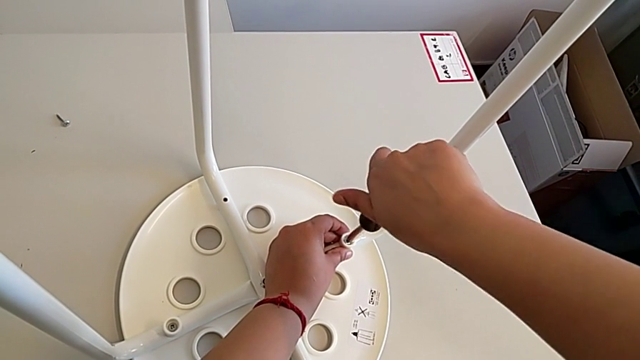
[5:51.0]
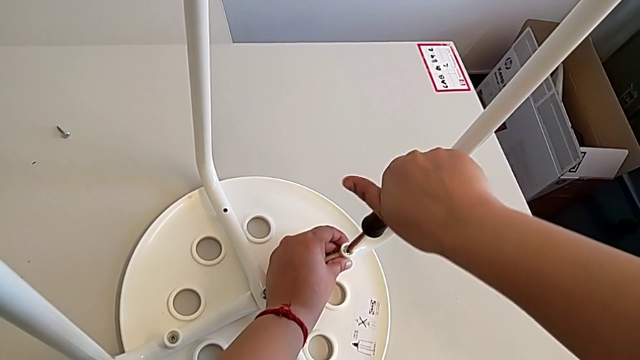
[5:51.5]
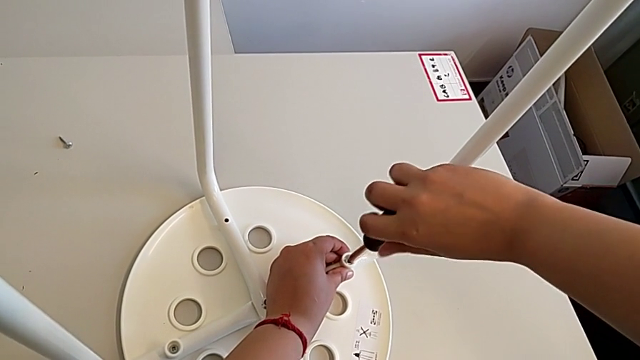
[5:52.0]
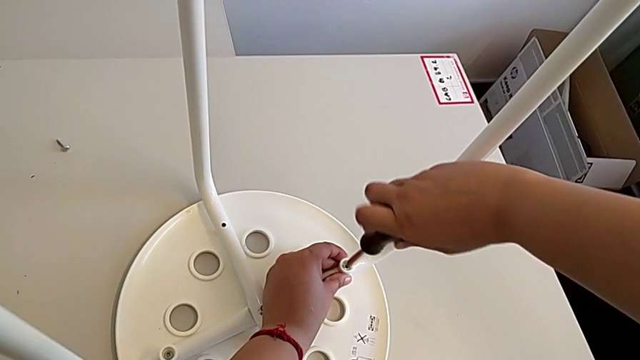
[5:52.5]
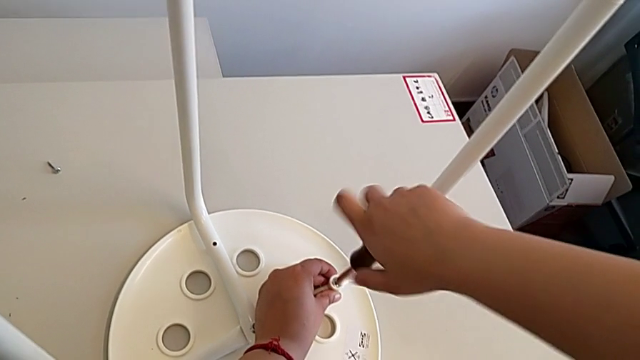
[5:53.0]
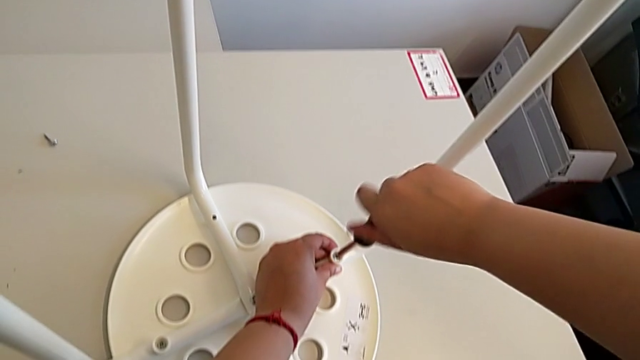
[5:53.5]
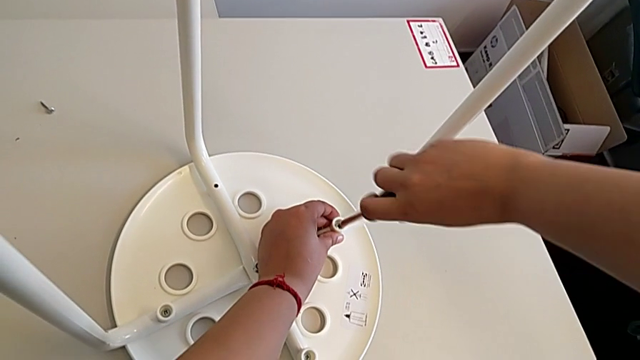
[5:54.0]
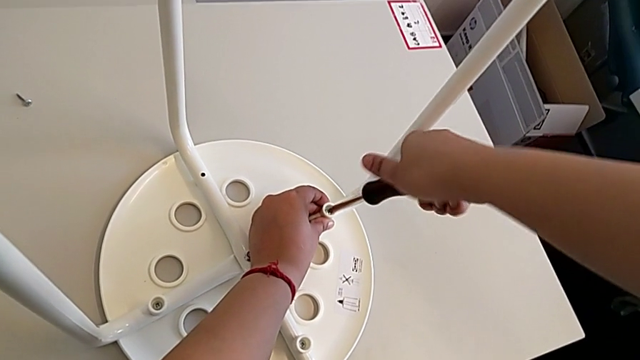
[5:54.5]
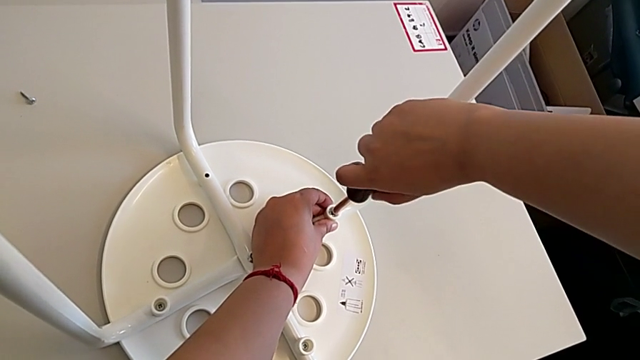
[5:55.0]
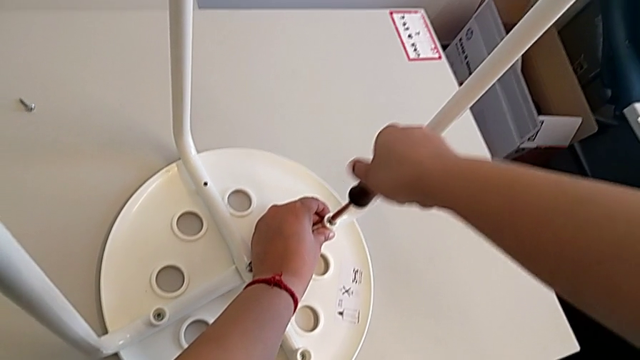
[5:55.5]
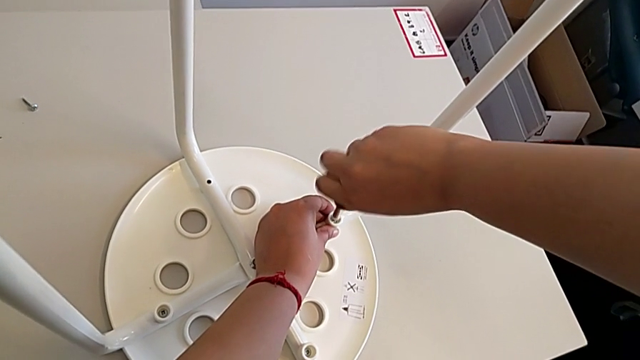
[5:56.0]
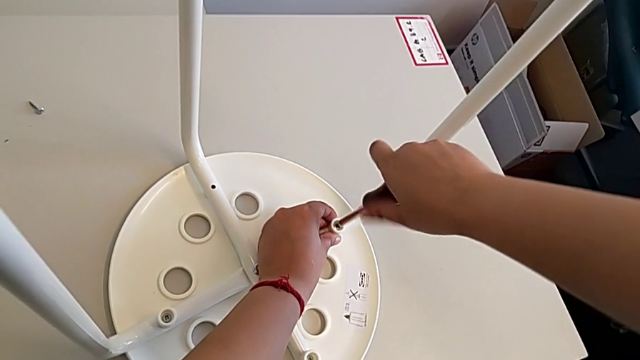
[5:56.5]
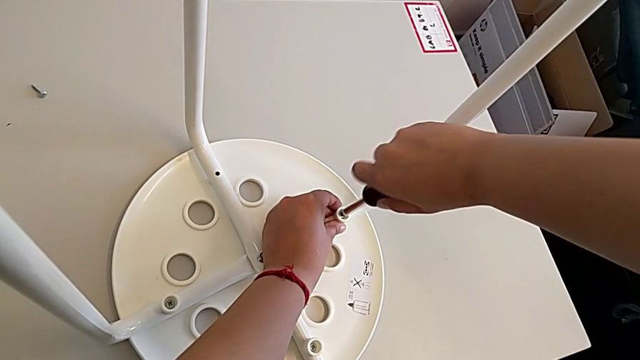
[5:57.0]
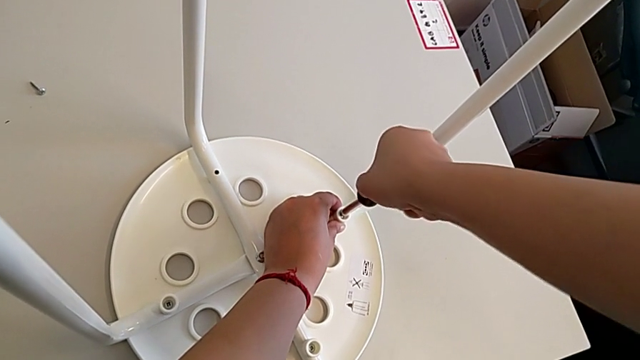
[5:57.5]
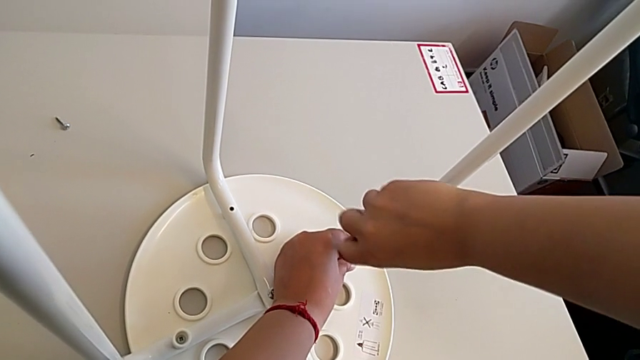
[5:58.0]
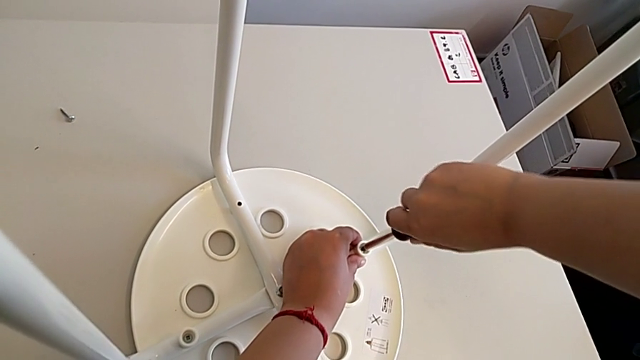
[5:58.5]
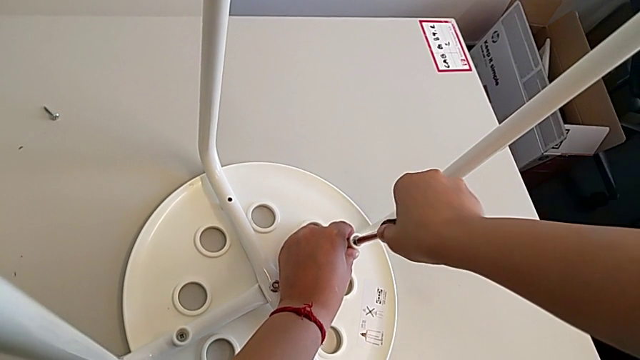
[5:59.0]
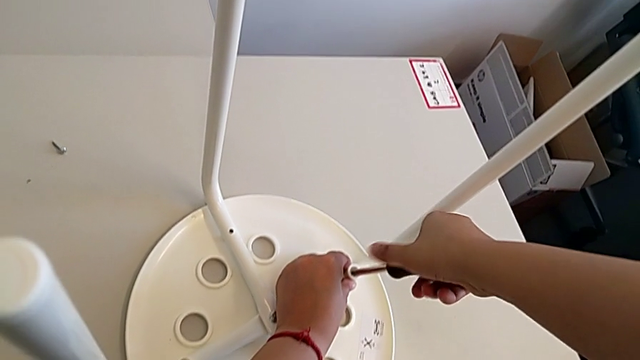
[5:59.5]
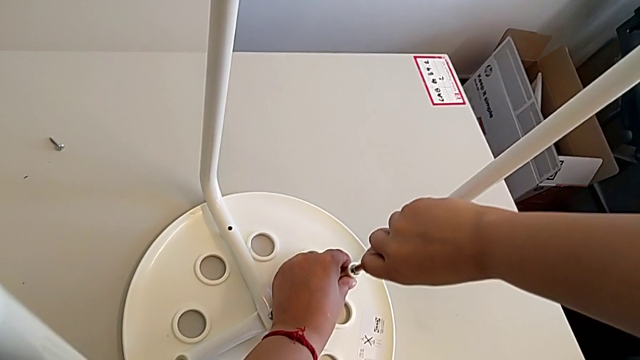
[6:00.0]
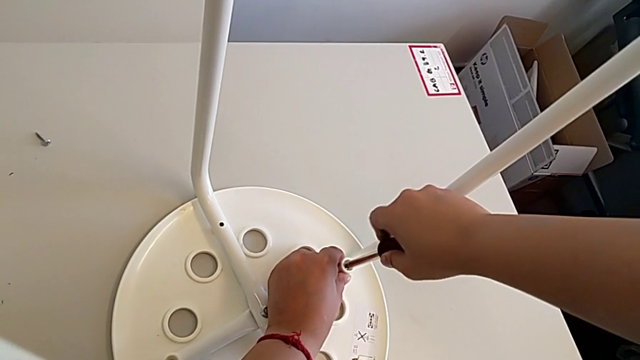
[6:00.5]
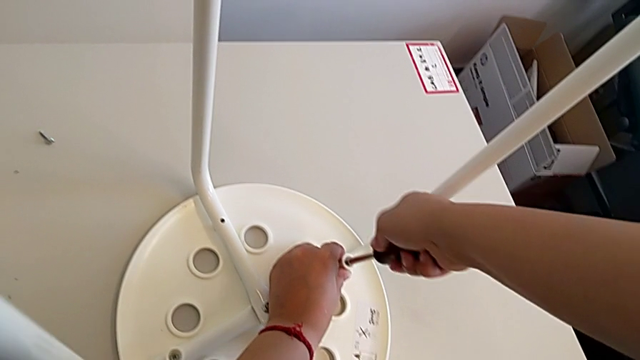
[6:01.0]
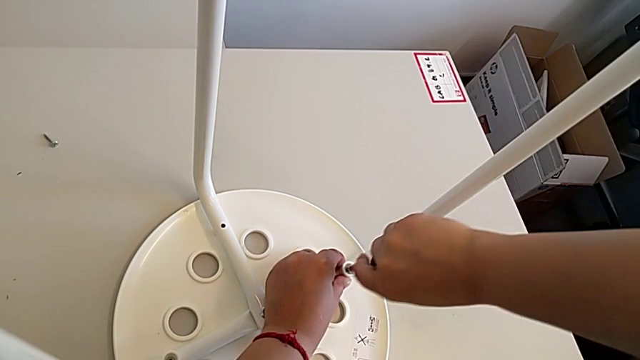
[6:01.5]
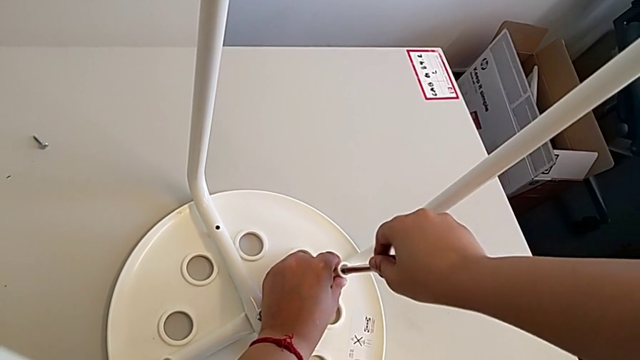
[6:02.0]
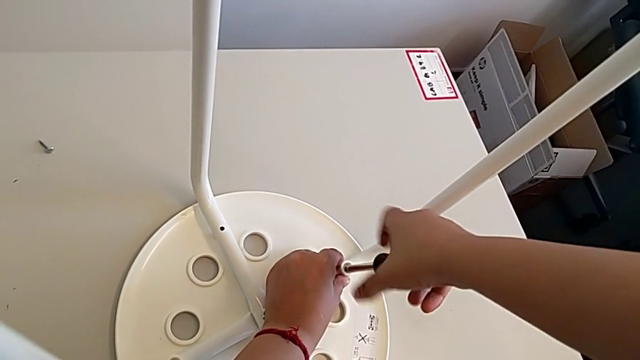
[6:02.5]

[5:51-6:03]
The camera wearer is assembling the seat. They keep screwing the third screw.

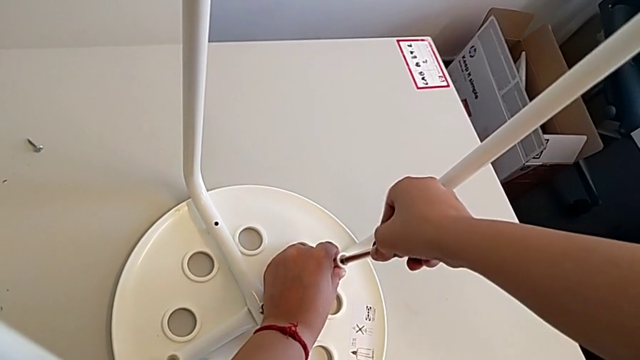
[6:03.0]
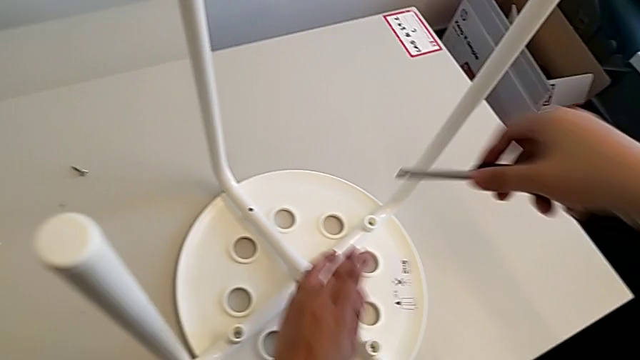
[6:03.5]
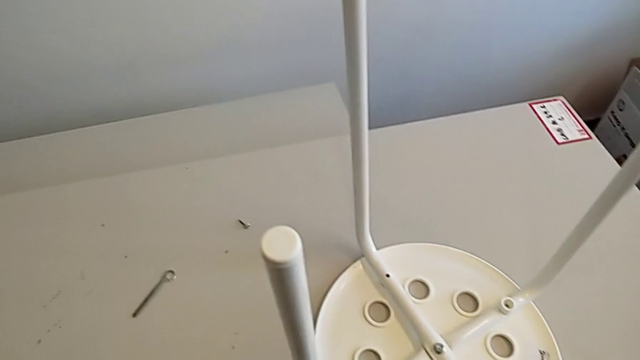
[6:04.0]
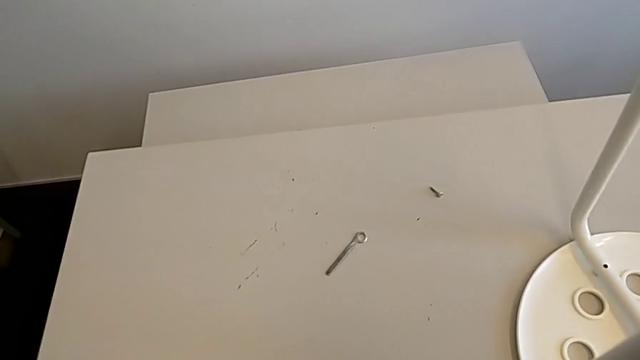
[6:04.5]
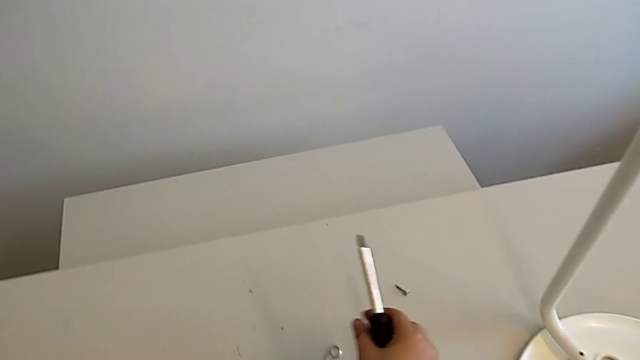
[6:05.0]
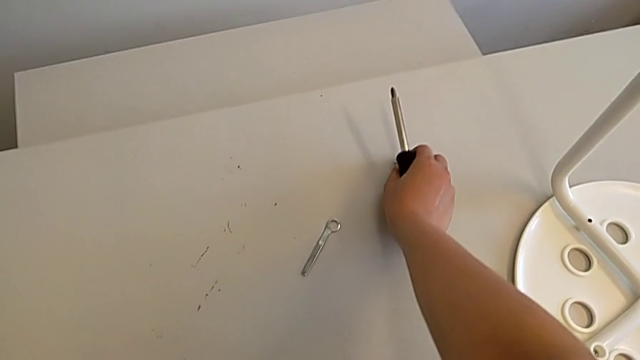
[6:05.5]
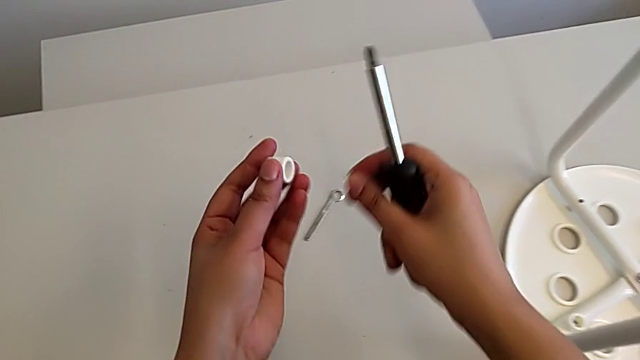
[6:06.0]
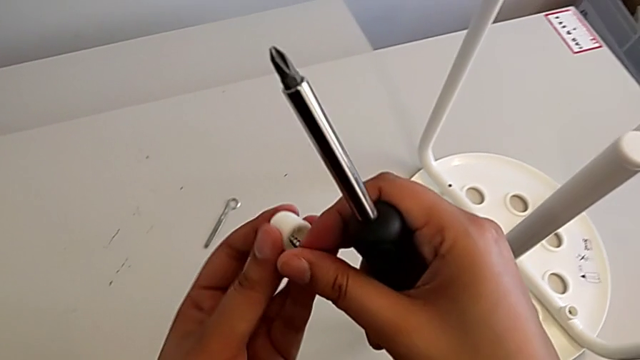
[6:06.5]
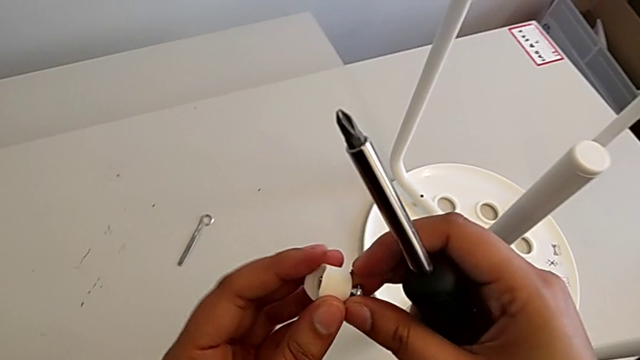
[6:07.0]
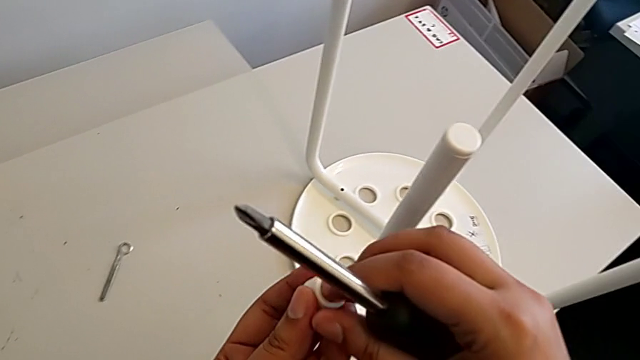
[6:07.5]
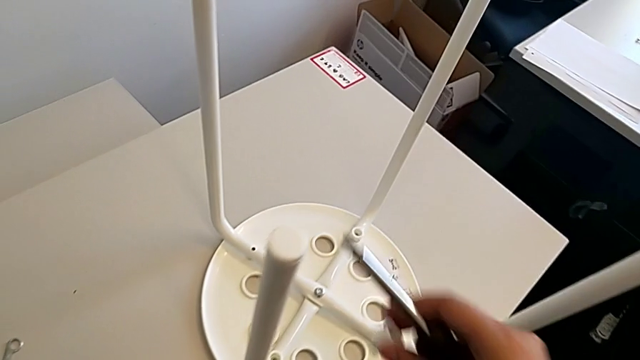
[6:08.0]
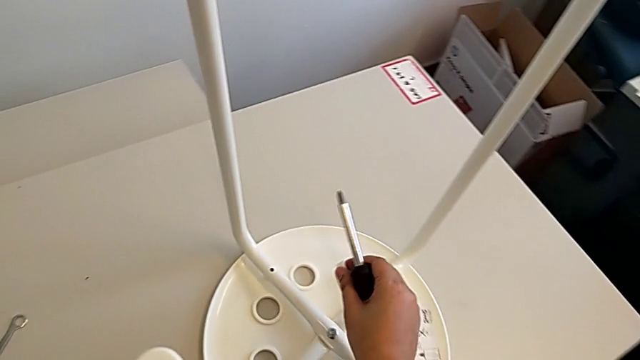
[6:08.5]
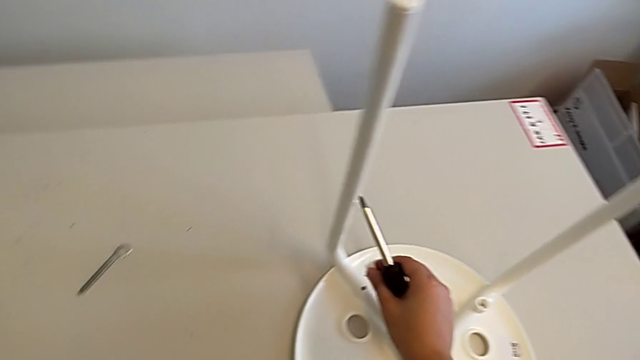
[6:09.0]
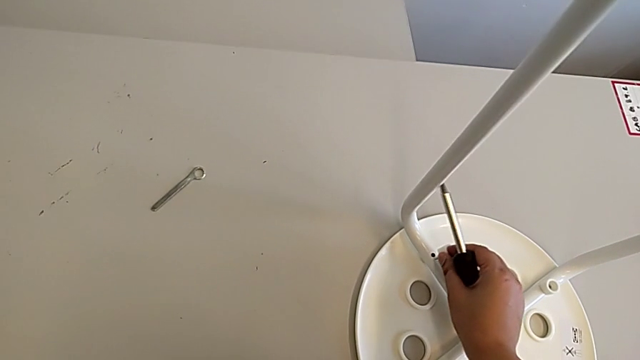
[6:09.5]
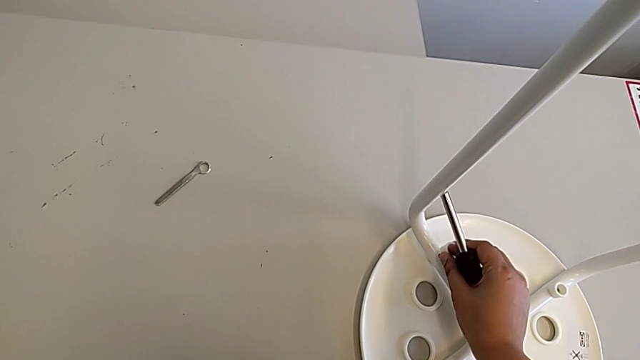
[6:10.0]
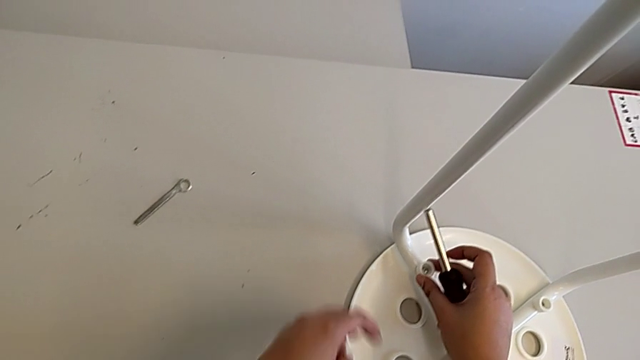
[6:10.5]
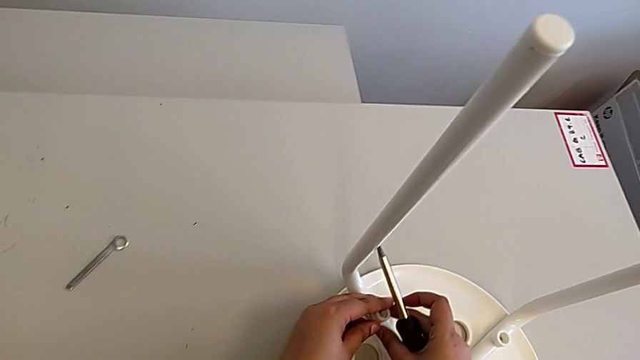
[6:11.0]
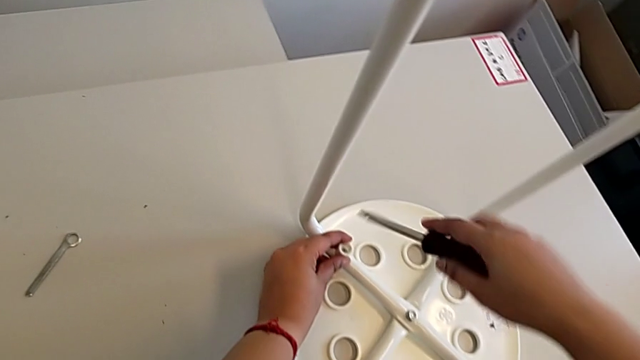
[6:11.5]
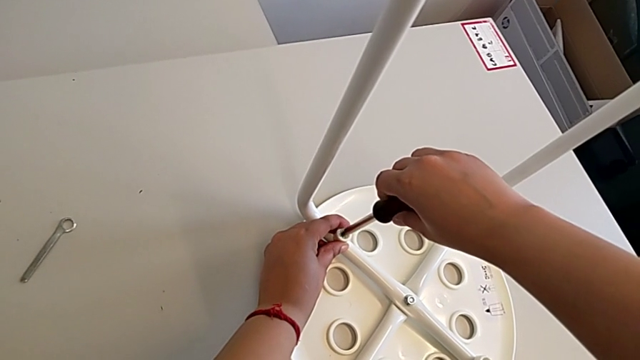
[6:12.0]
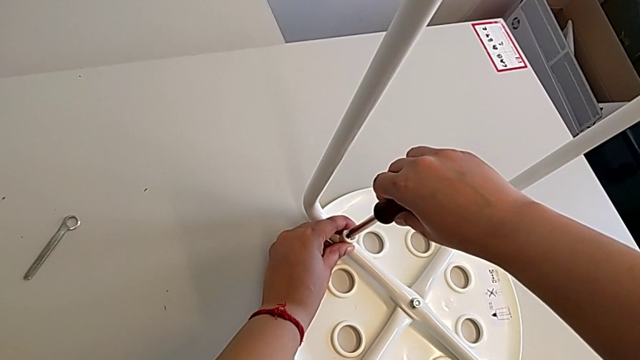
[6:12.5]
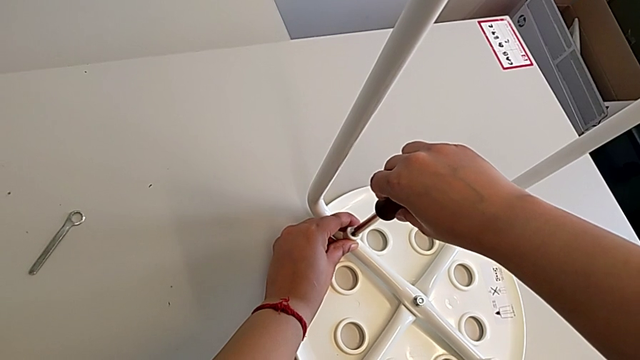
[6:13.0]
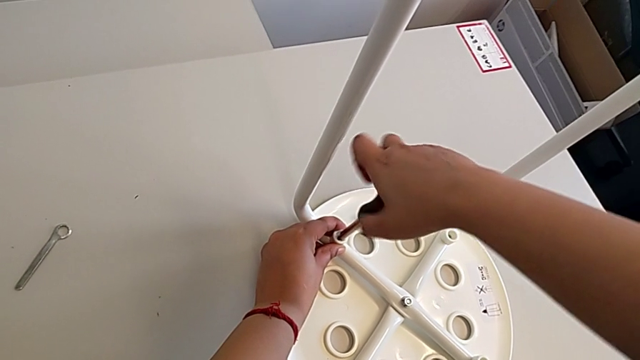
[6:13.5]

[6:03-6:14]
The camera wearer is assembling the seat. They withdraw the screwdriver, grab the screw, insert it twice and insert the screwdriver.
